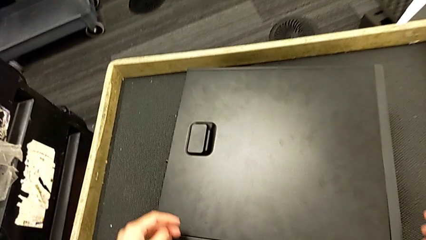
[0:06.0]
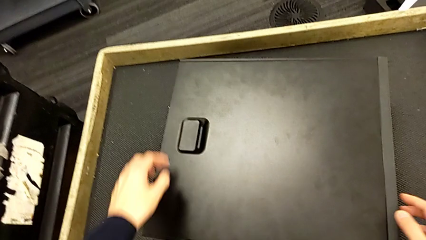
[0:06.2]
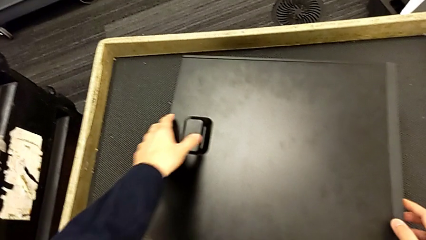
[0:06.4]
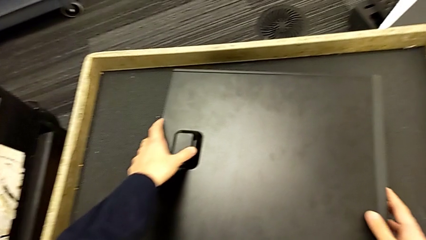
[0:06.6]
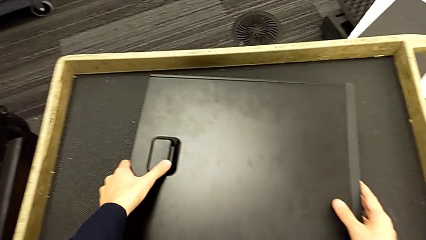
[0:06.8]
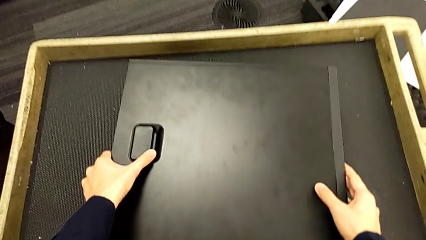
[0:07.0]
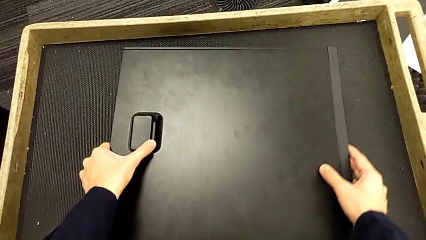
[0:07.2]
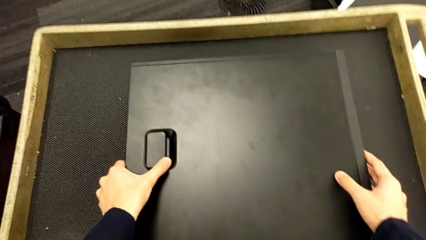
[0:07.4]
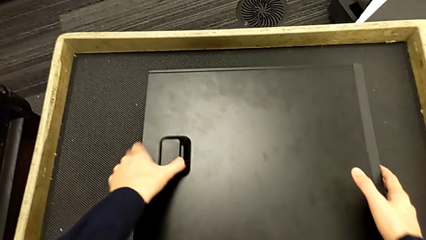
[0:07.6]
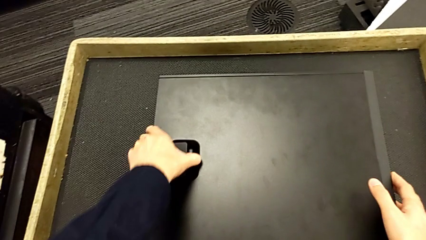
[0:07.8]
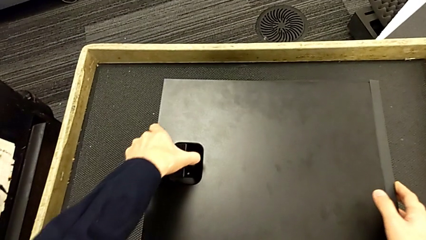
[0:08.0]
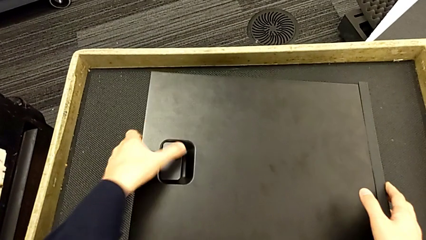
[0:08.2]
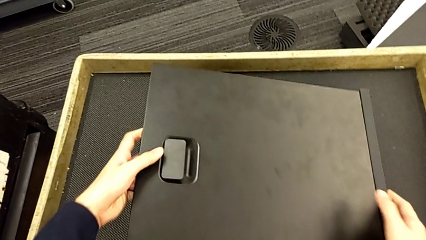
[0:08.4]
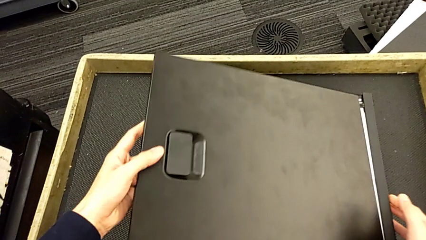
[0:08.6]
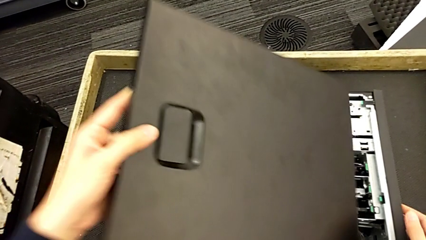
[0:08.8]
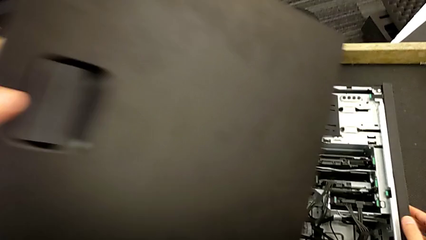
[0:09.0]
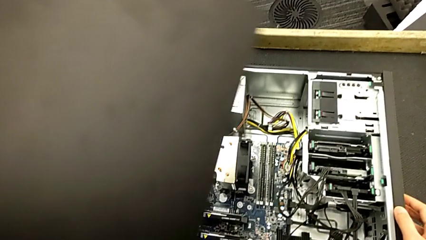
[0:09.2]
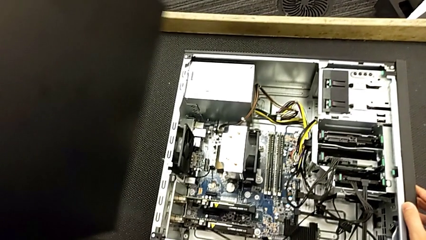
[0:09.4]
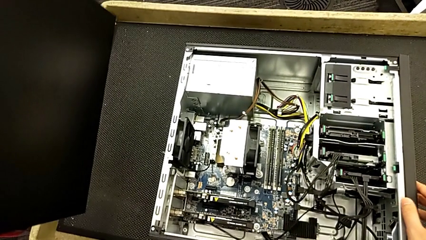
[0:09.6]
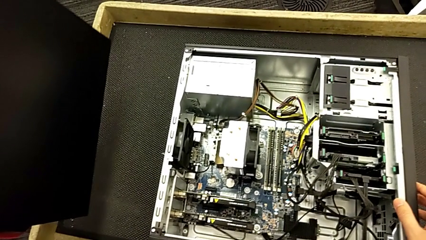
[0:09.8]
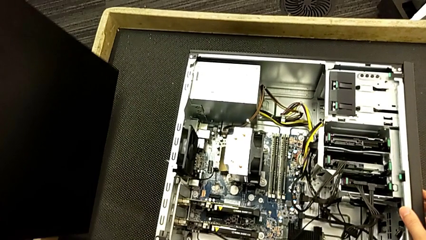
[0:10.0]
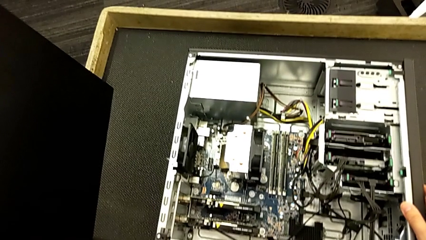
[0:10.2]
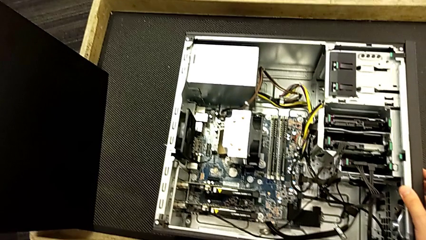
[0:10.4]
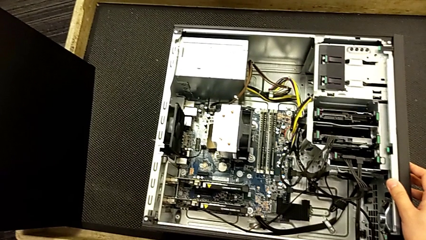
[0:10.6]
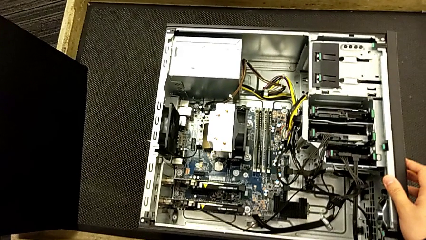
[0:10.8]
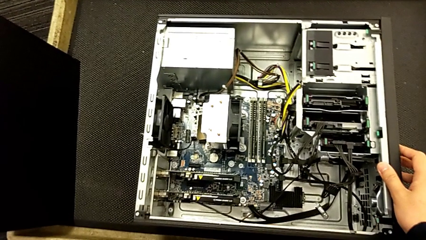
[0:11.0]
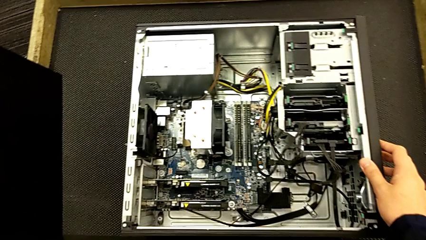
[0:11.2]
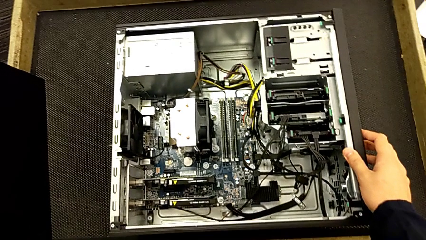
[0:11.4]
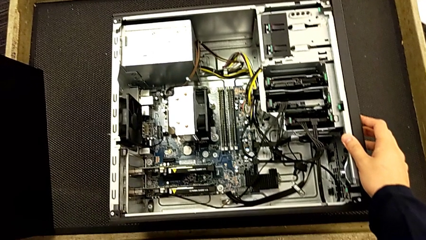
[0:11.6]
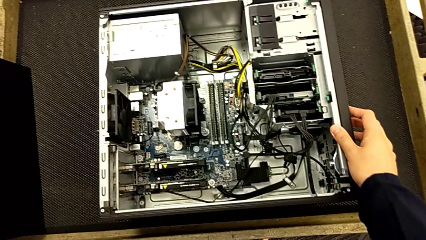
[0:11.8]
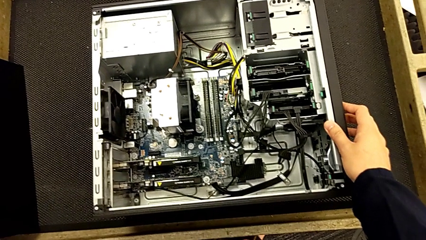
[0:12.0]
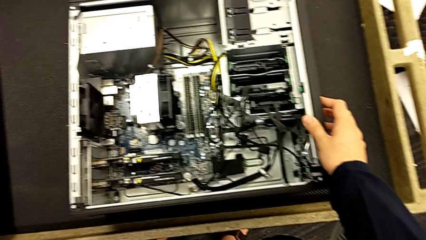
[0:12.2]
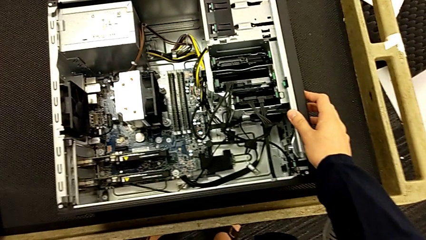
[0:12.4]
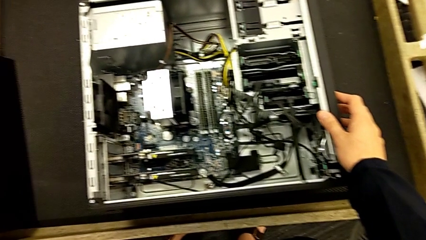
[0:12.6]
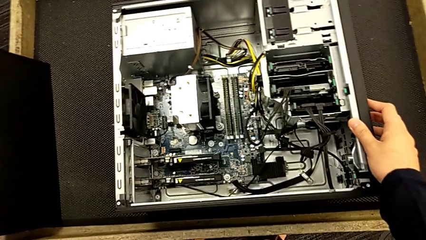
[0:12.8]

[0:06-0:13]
The camera wearer opens the case. They withdraw the cover.

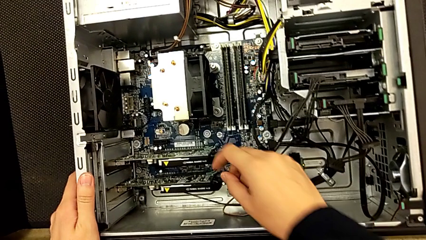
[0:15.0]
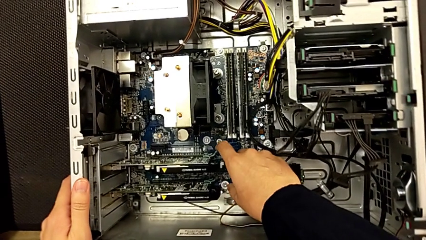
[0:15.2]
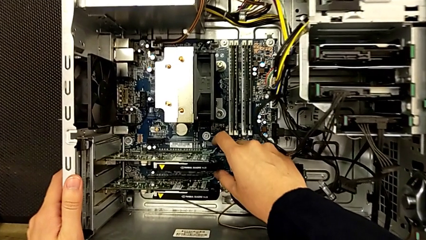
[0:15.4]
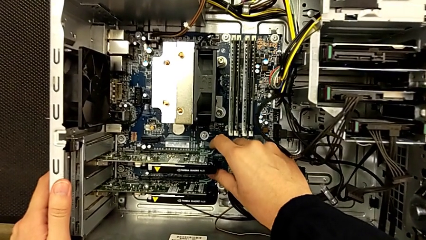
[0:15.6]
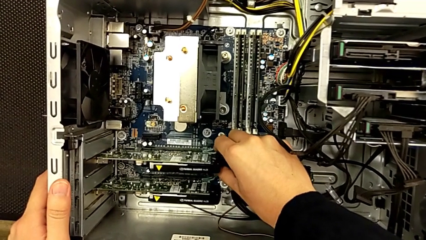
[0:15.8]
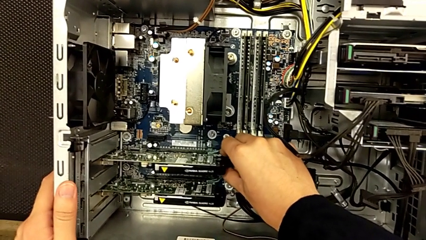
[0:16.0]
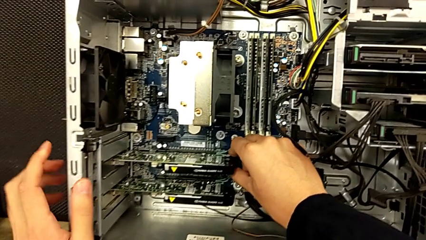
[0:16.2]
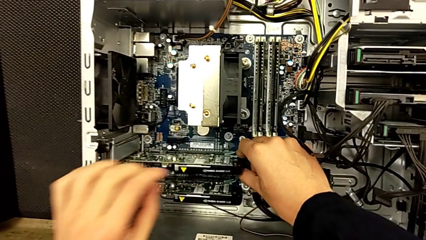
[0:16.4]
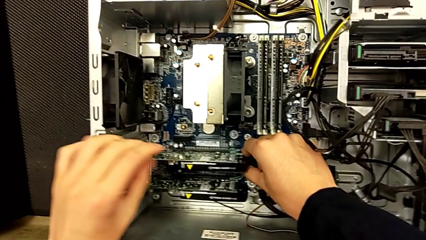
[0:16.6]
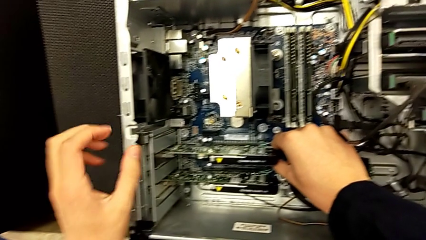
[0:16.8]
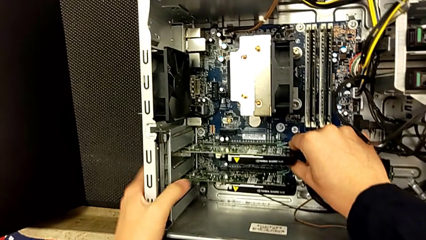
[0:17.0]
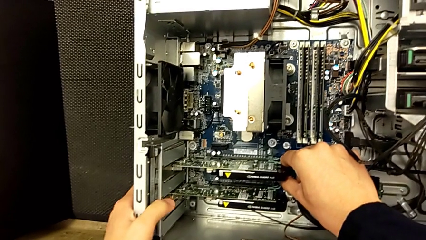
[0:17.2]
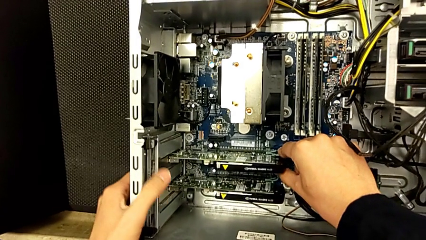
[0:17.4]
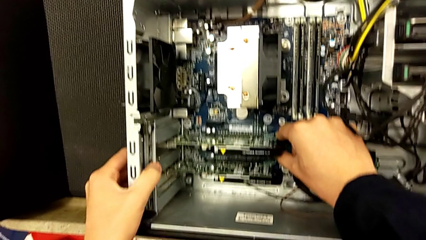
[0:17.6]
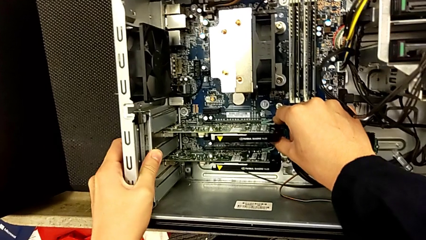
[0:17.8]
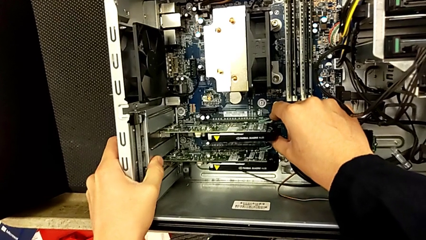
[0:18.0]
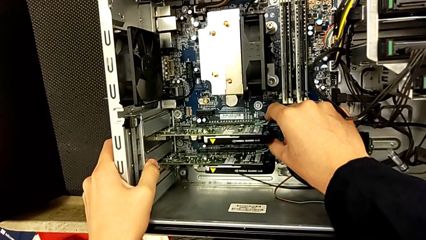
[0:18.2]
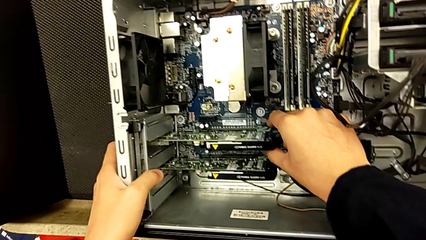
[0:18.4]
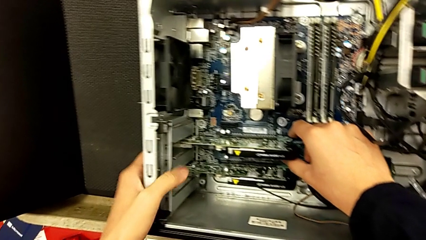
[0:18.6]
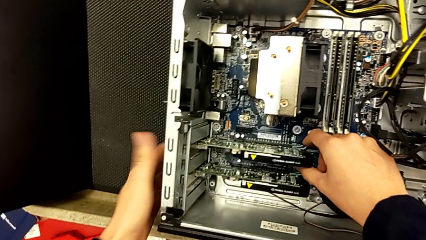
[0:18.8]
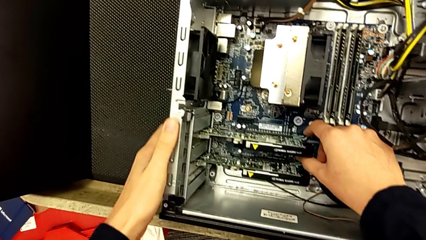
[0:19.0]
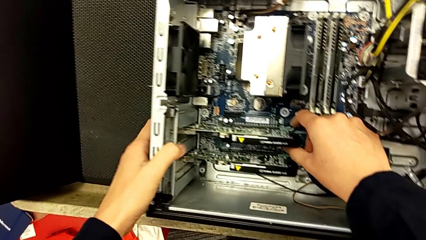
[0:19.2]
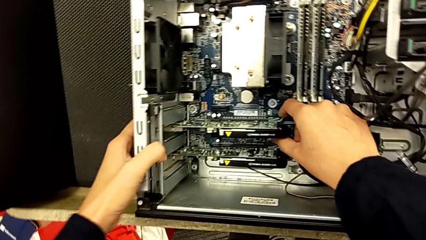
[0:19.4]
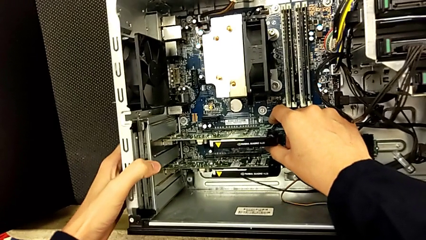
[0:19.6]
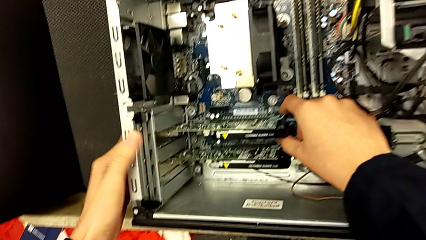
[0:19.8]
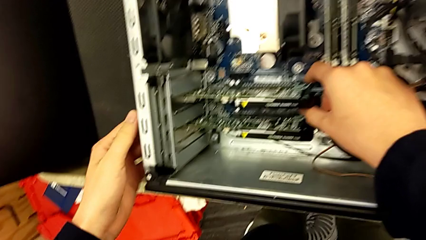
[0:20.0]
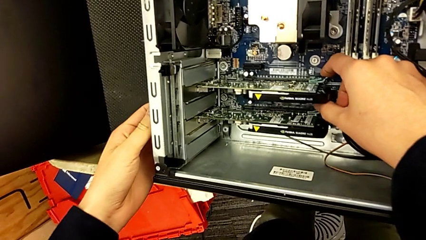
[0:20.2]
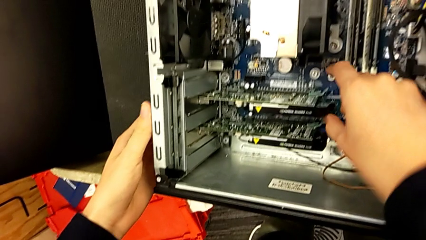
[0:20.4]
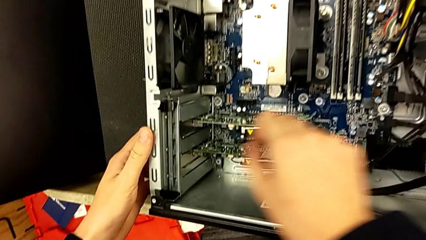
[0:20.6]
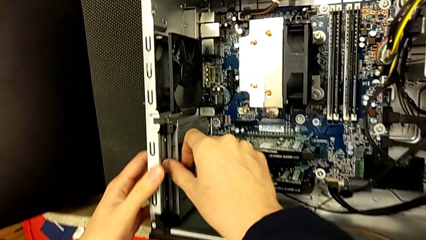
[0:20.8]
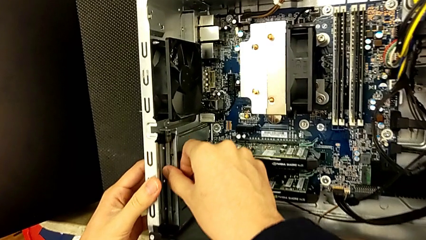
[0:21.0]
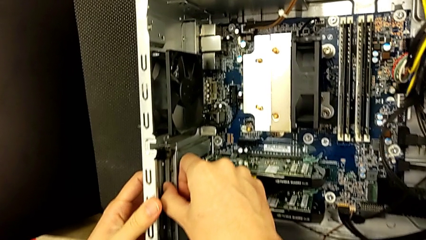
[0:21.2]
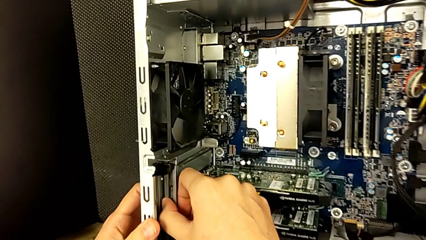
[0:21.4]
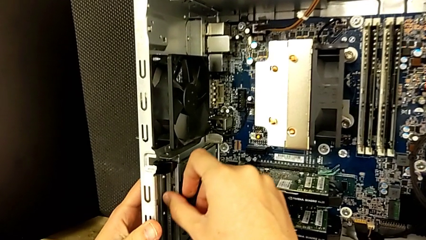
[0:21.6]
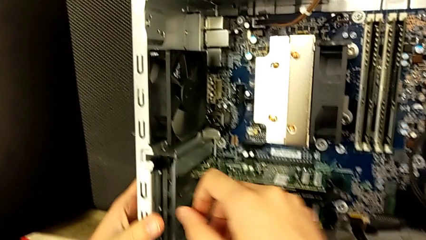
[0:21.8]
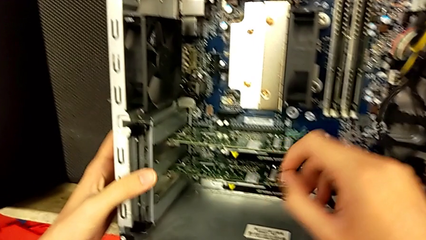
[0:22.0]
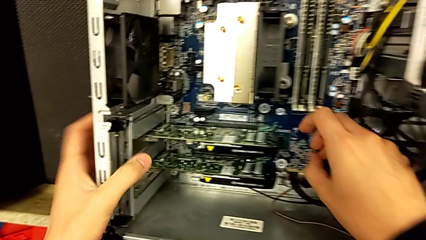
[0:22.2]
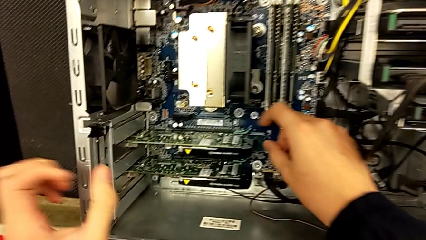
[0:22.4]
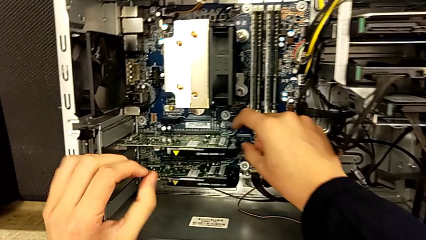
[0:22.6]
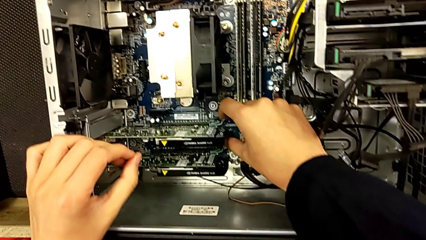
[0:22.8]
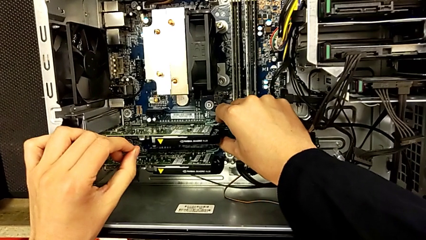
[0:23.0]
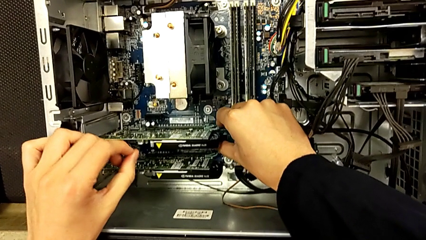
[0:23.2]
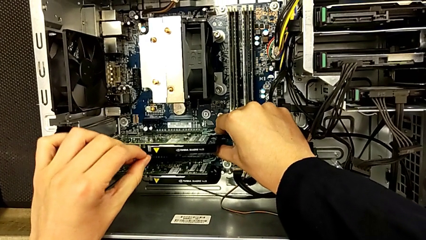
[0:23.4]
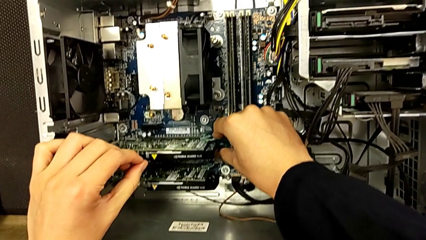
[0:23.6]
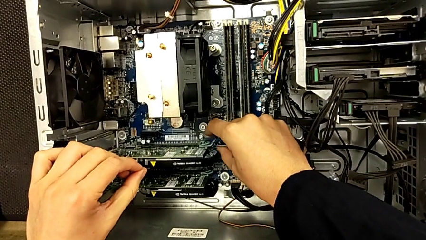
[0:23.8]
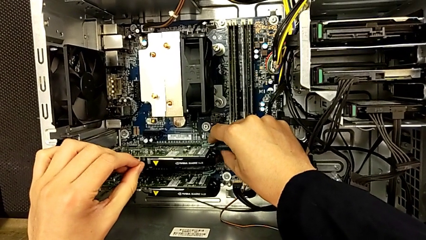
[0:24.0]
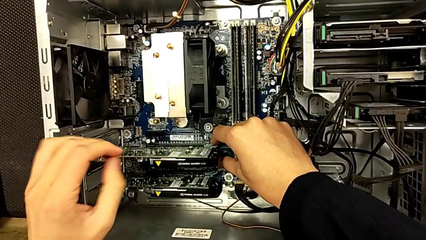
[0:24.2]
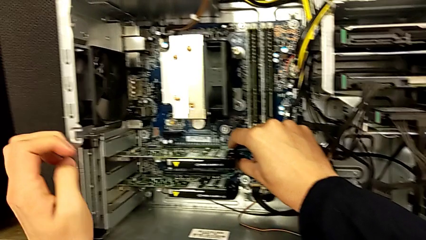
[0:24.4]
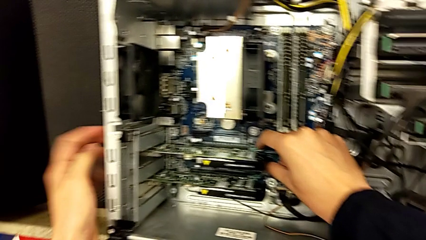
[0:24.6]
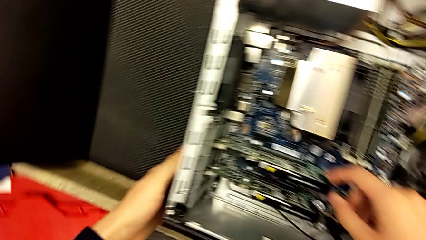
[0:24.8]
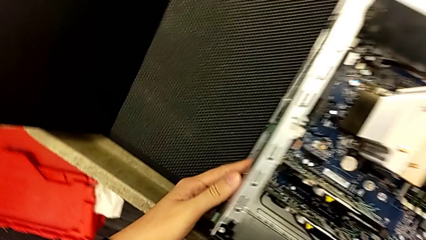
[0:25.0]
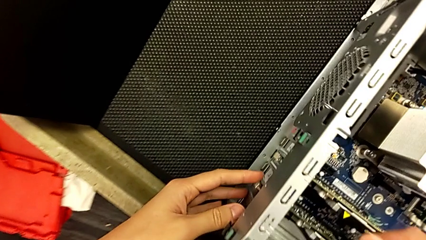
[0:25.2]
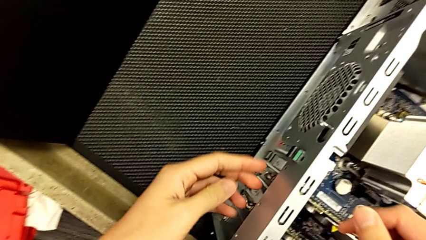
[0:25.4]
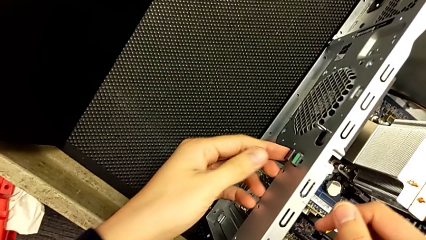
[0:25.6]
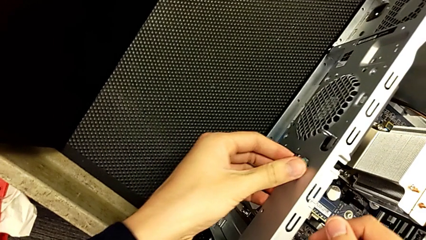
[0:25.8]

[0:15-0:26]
The camera wearer is removing the two graphic cards. They inspect the computer tower.
